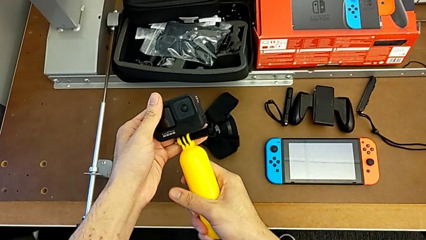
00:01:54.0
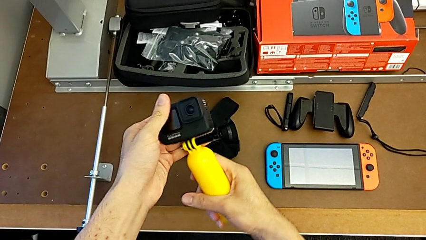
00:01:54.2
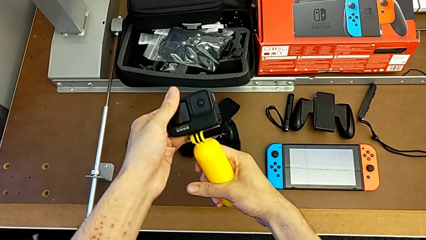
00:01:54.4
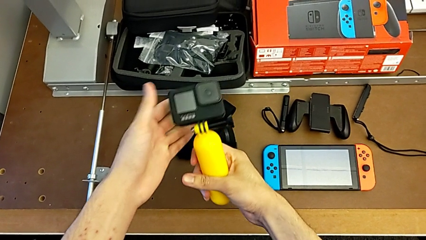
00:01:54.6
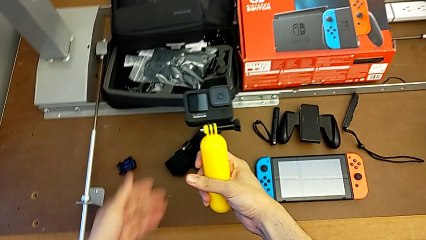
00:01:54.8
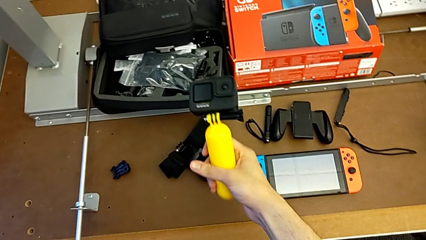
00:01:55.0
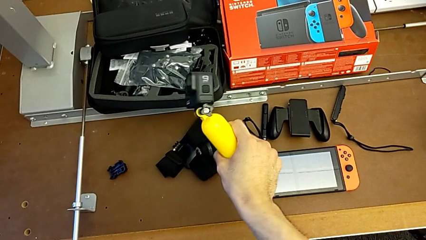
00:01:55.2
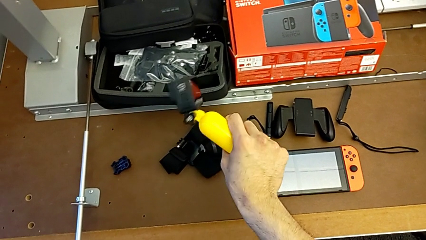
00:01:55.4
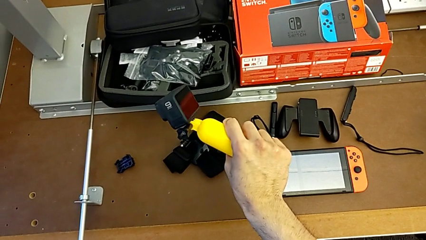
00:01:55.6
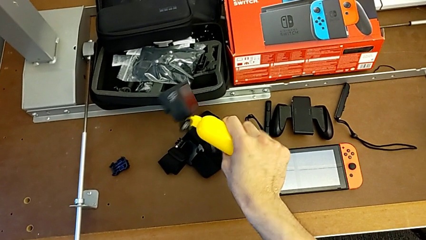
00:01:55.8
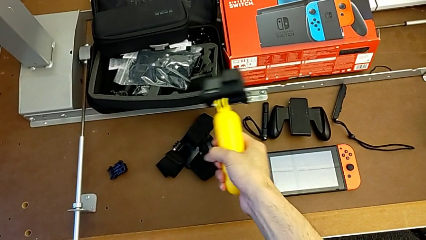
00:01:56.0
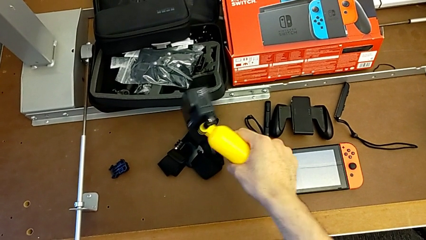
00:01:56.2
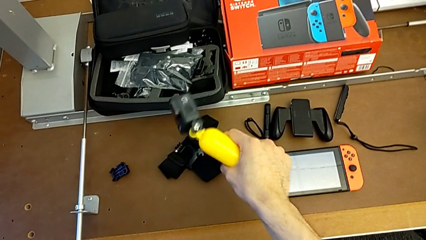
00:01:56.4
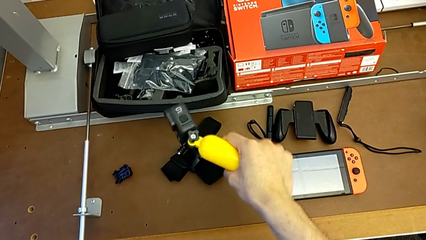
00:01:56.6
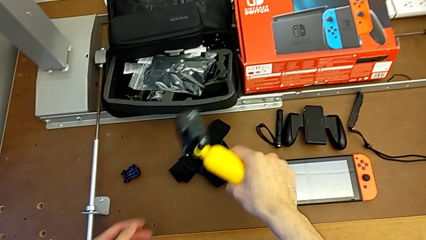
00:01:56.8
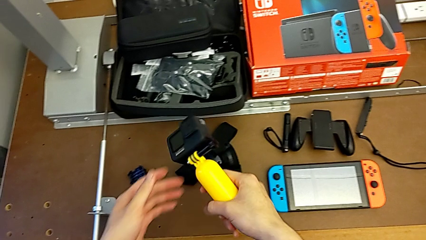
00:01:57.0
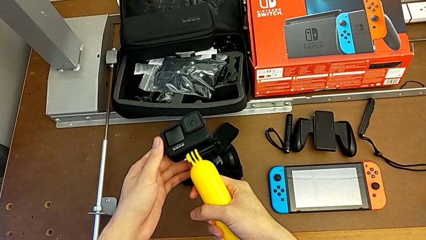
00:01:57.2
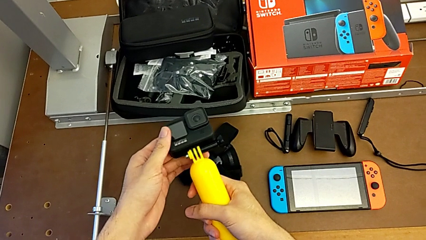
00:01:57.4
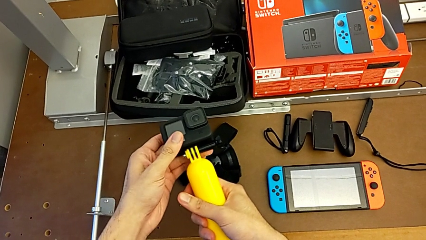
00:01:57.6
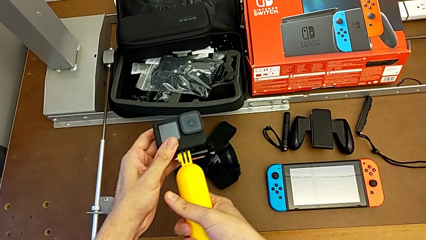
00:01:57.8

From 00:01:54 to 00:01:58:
The camera wearer is assembling the handheld grip with the GoPro. They hold the GoPro.

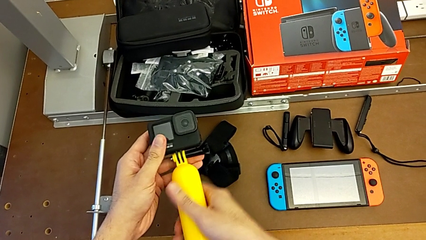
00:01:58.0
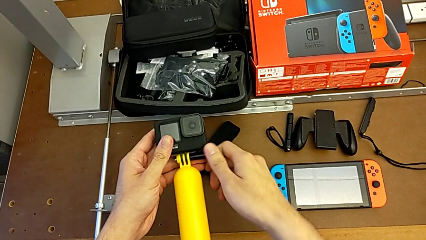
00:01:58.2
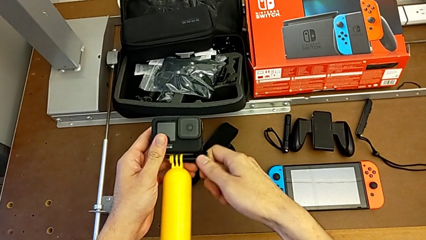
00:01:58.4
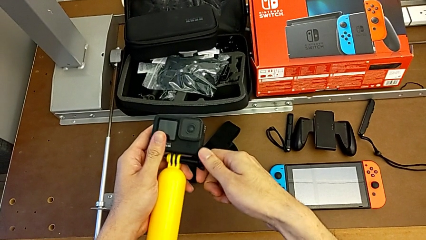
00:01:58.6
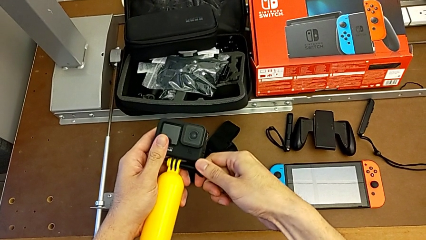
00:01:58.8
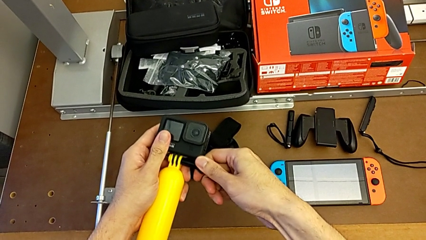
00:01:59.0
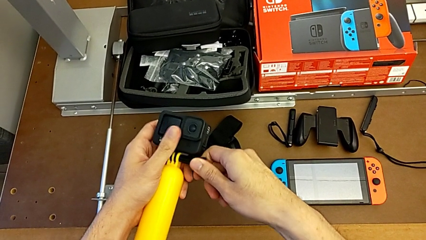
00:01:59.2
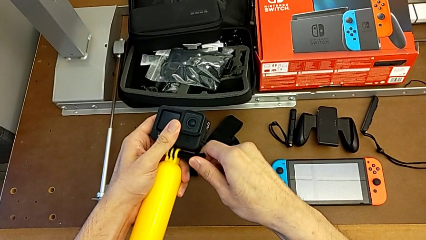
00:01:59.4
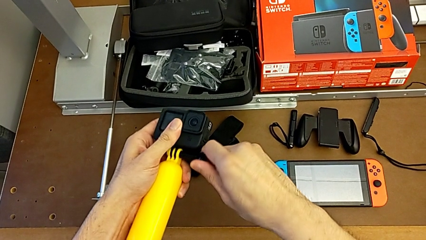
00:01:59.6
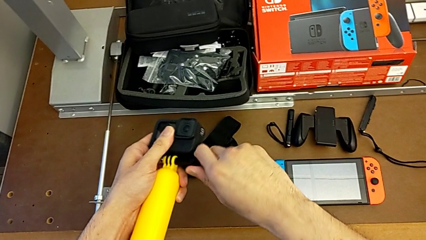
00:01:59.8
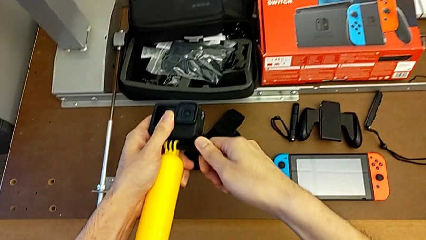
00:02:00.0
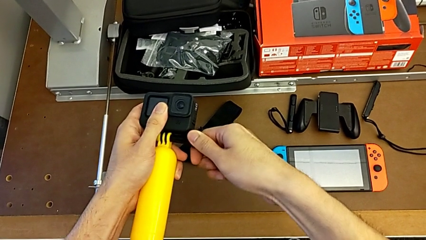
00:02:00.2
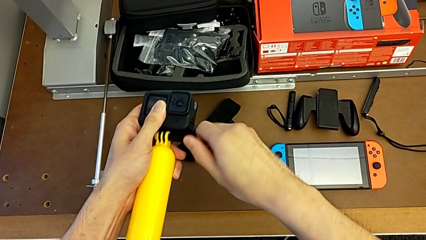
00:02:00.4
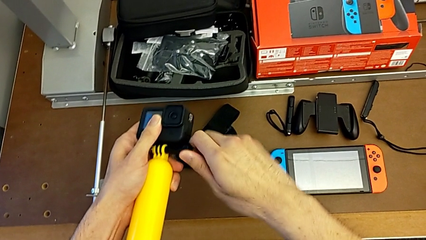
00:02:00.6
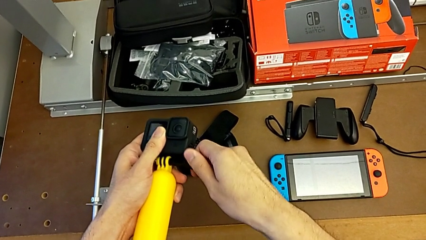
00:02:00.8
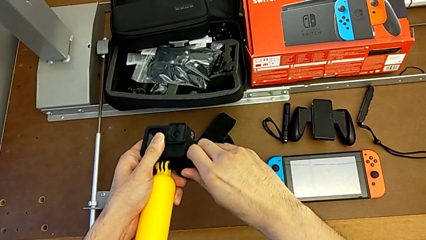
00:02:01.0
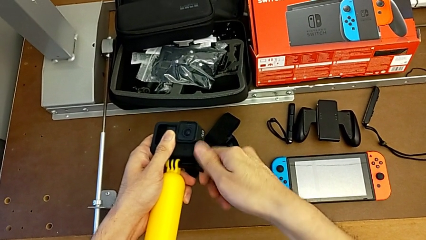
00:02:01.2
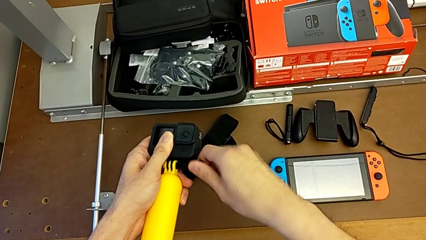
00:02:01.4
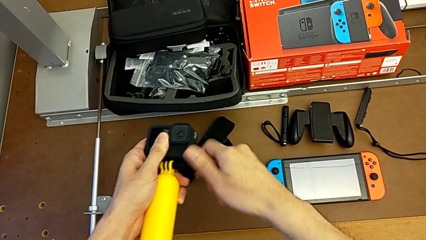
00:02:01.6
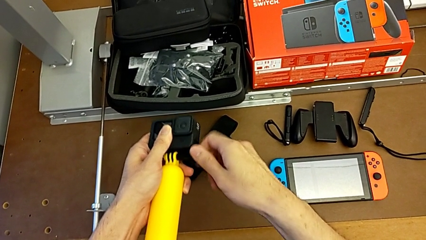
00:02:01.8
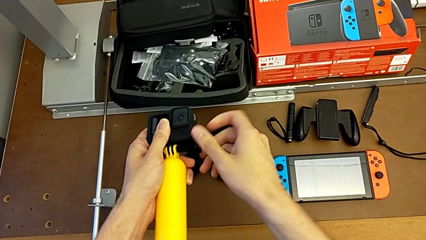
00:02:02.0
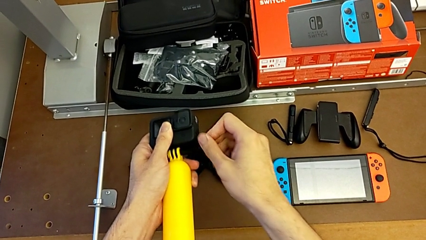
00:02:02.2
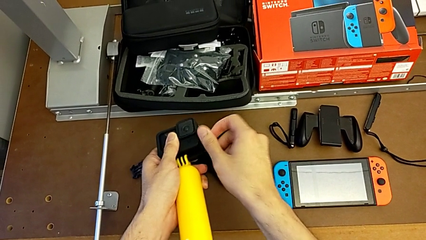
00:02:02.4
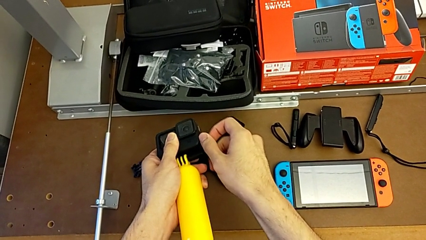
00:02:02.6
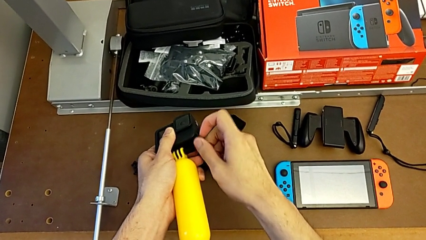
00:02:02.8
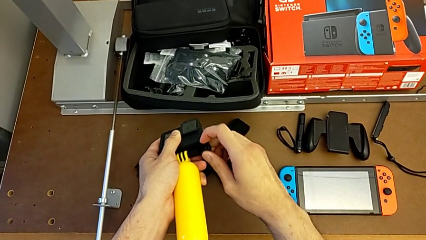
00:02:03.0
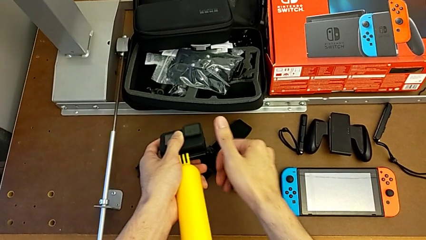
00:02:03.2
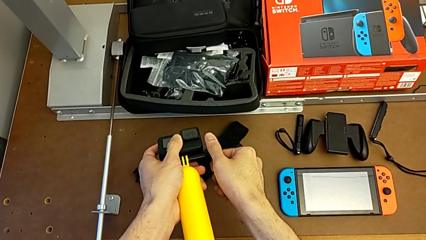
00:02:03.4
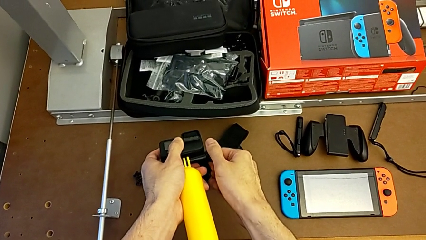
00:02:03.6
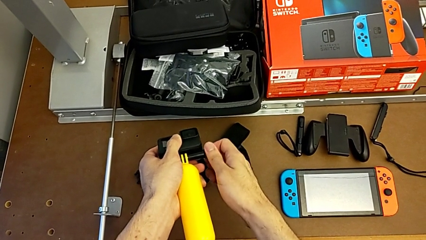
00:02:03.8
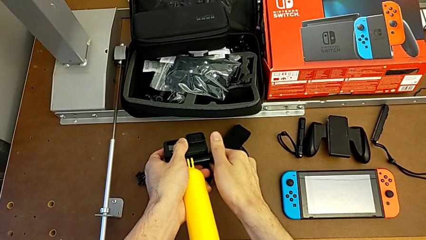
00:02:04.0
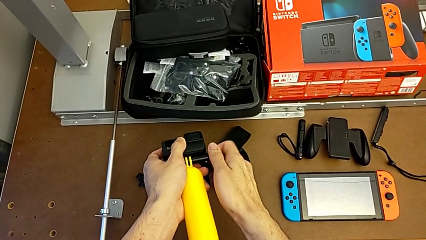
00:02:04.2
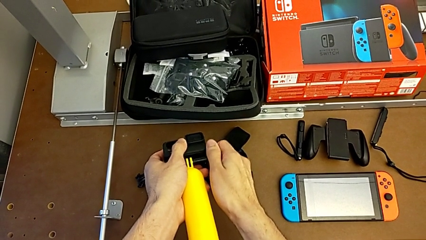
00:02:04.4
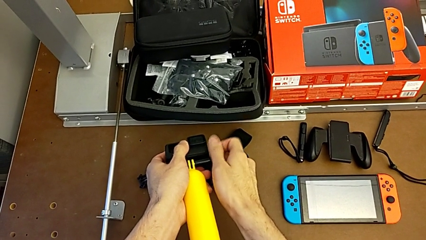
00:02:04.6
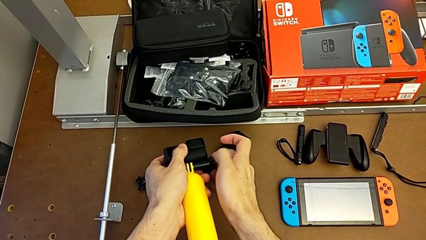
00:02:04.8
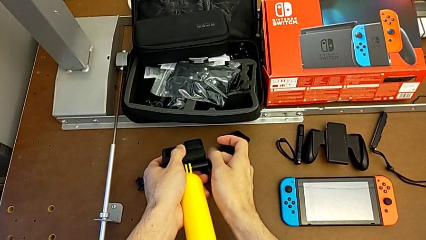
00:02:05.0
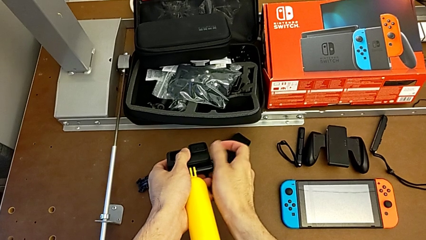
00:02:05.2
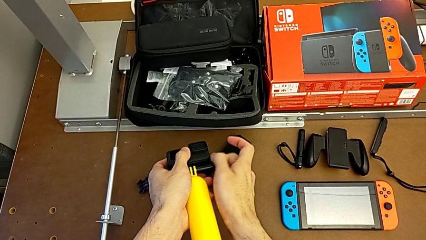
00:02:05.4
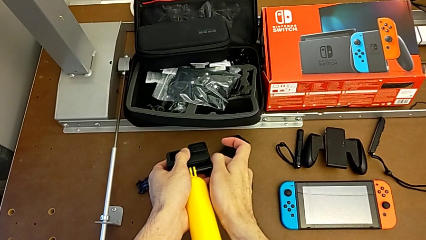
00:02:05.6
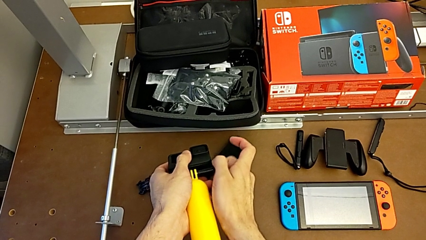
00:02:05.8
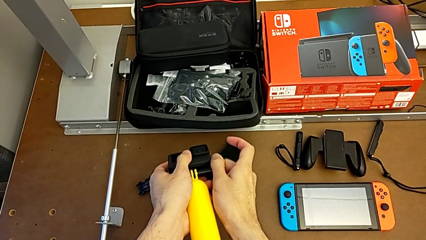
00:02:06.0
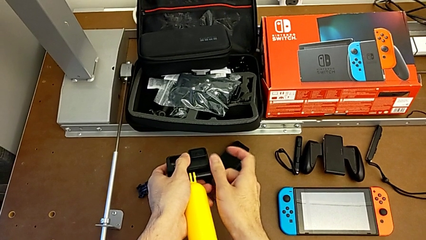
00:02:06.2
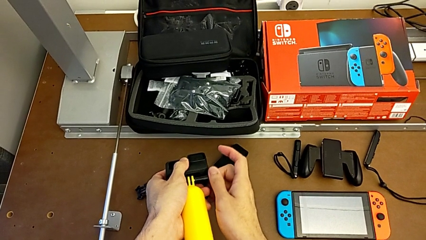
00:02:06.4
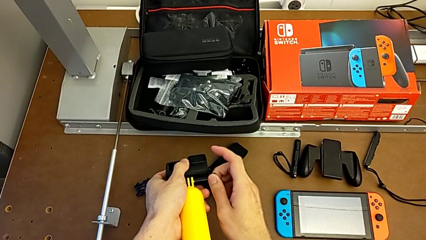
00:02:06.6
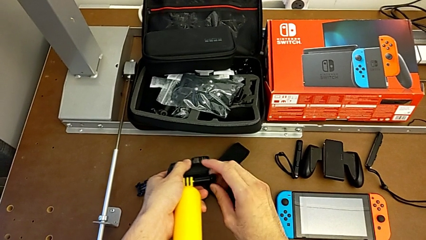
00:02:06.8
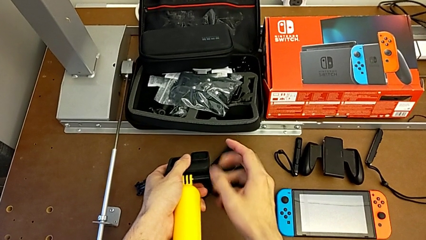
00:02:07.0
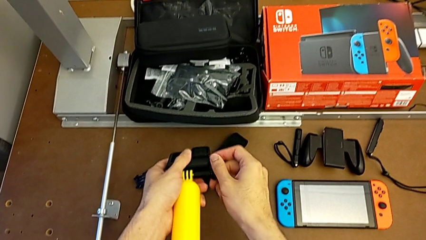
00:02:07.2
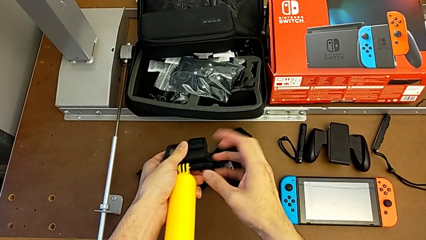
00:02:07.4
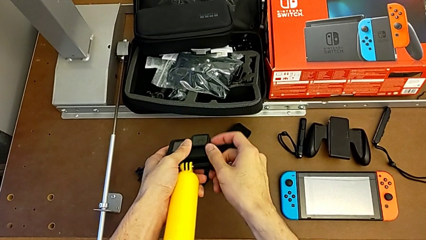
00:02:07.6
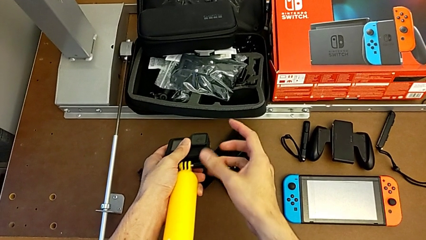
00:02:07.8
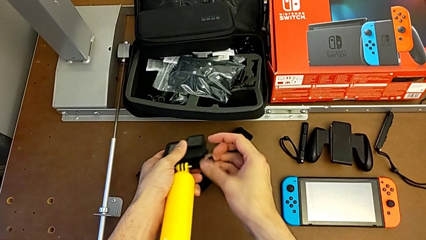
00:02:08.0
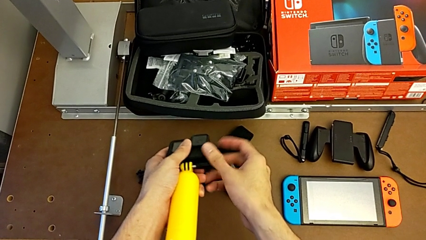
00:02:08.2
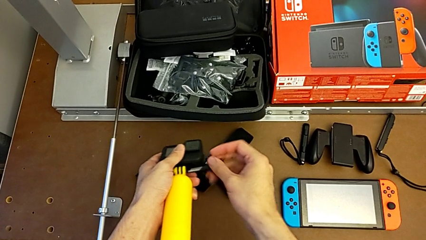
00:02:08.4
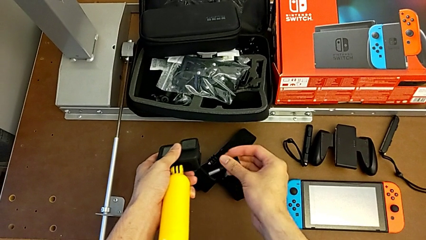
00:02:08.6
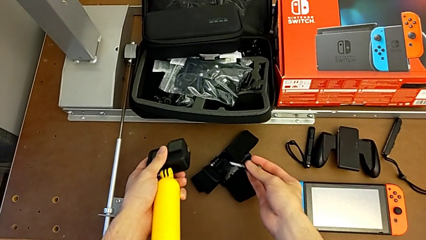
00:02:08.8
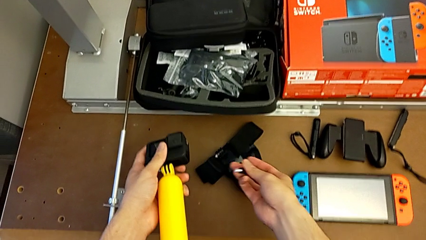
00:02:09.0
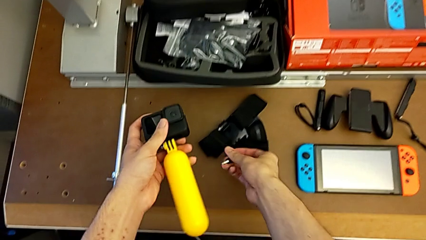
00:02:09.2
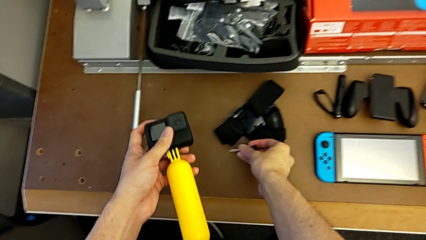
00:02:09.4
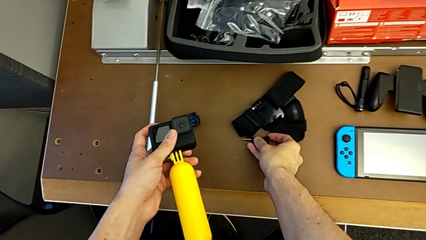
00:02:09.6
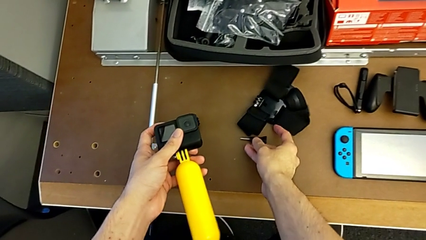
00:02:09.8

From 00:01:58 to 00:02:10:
The camera wearer is disassembling the handheld grip from the GoPro. They unscrew the handheld grip.
